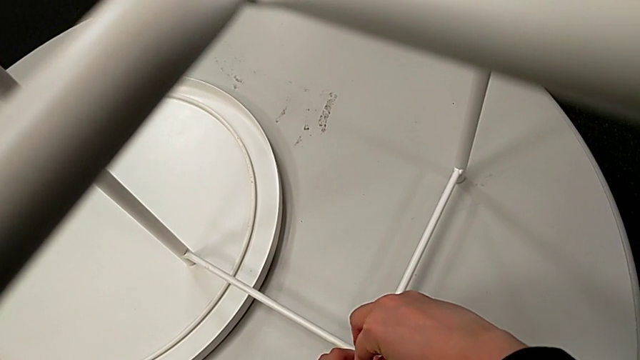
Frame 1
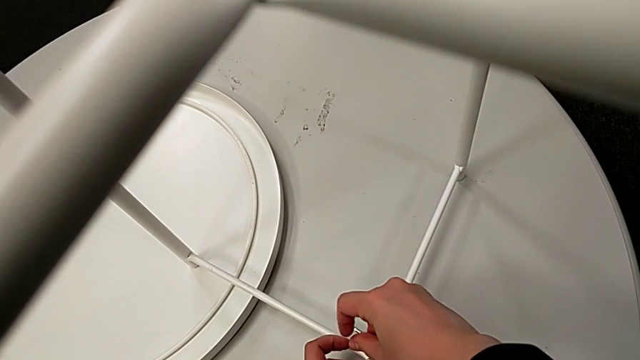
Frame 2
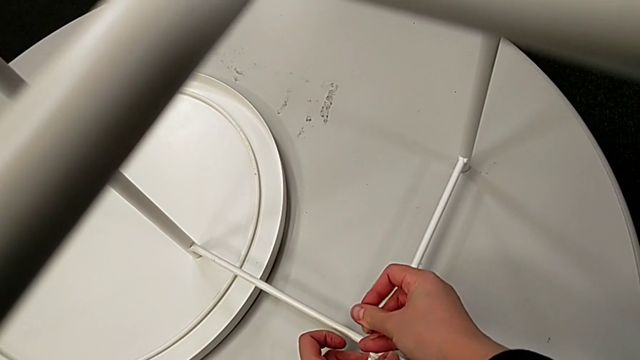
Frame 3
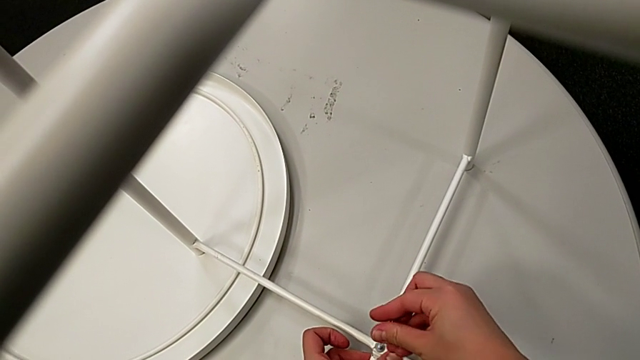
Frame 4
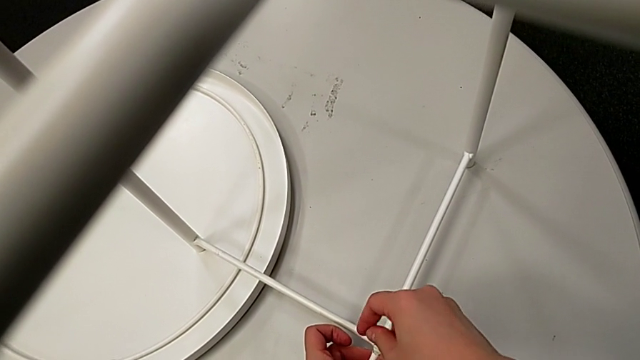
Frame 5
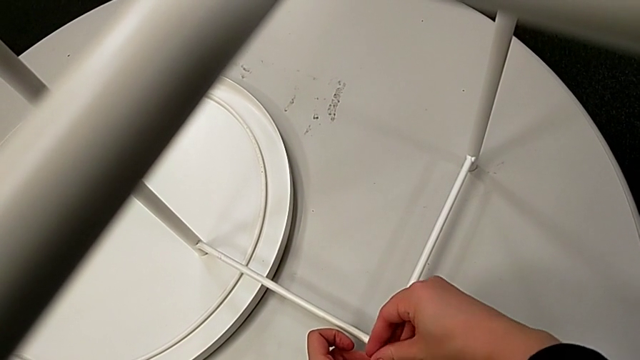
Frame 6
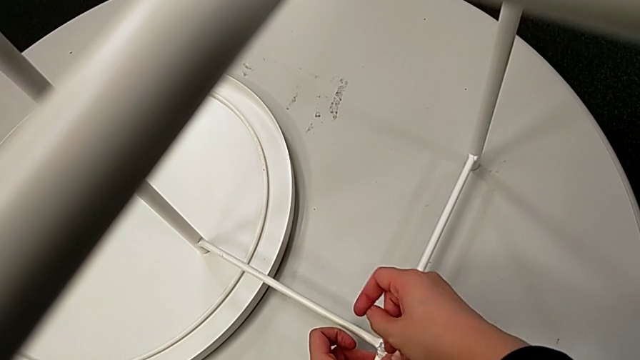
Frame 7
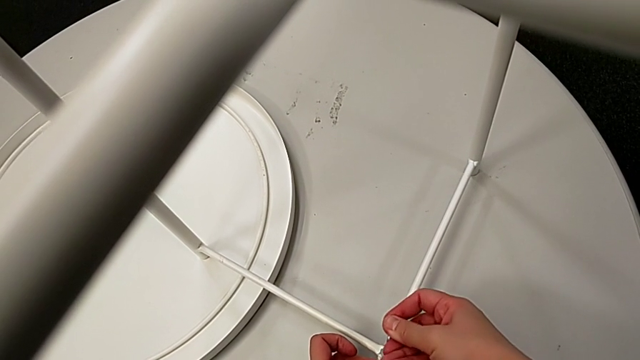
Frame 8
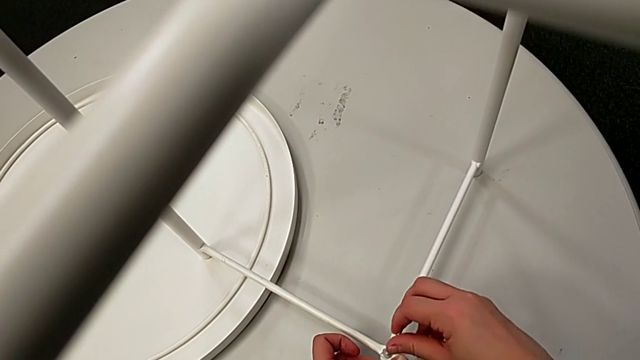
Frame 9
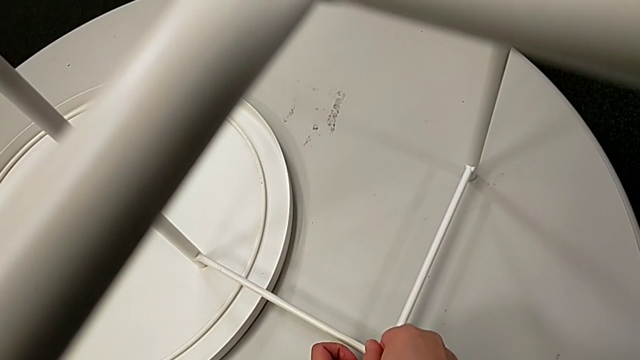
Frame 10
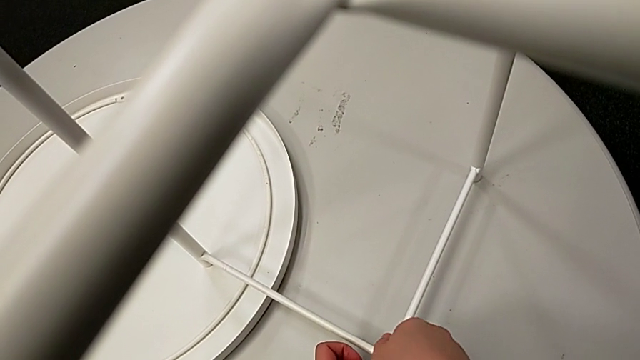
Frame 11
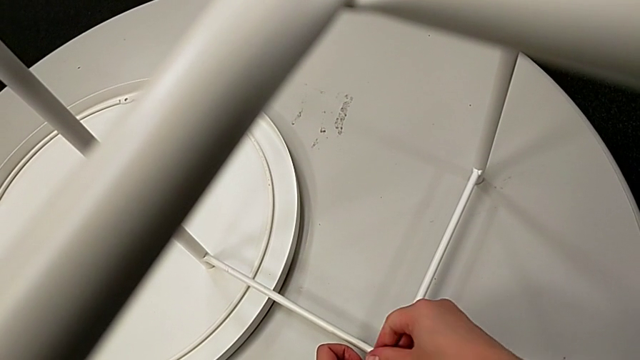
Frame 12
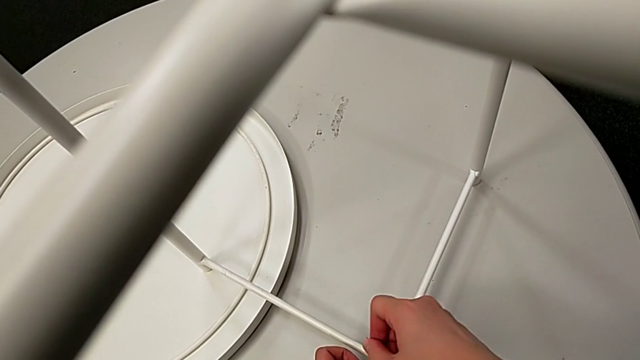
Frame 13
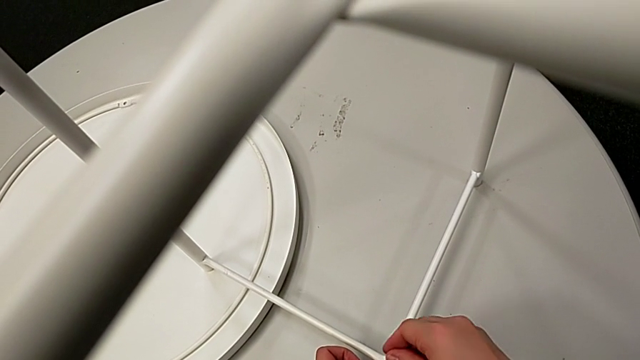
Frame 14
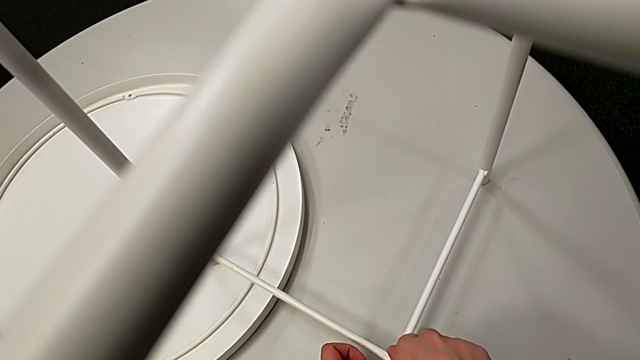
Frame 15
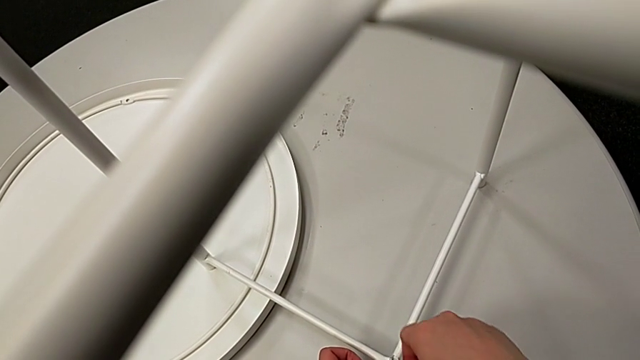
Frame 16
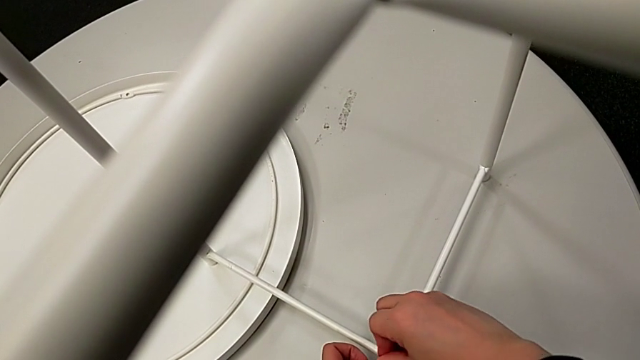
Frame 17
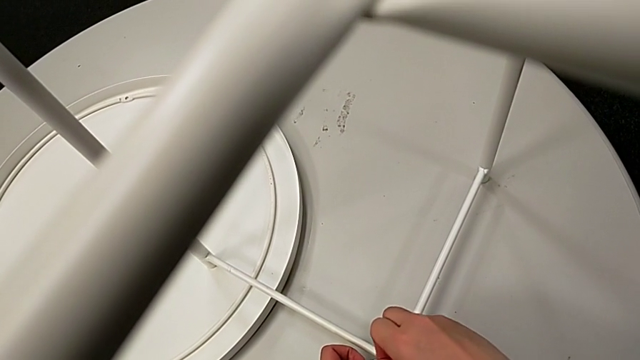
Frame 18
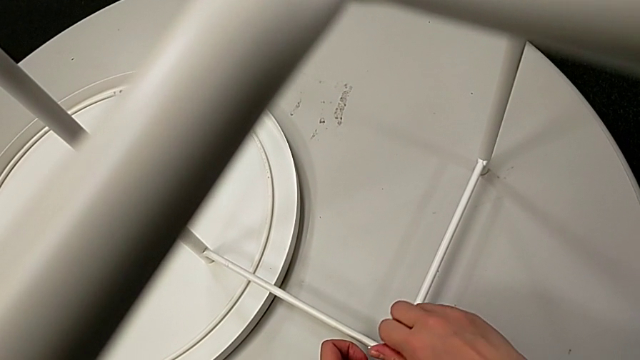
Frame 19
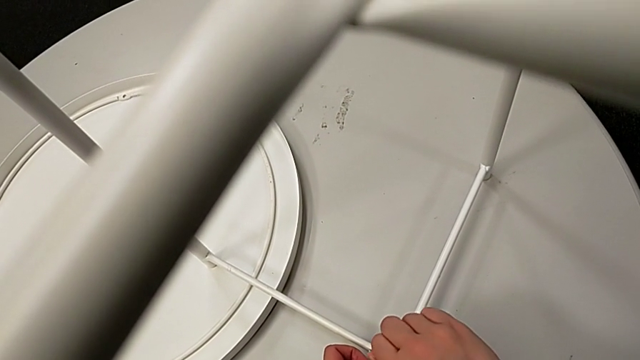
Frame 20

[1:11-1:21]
The camera wearer is screwing the second hex socket head into the leg of the table. They keep screwing the second hex socket head and withdraw the Allen wrench.

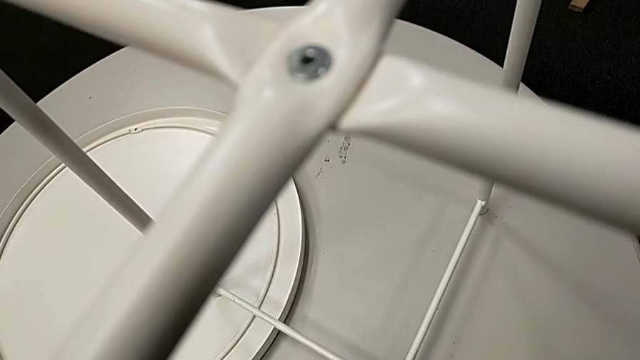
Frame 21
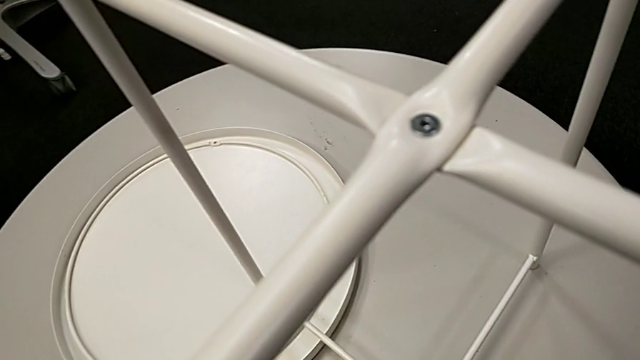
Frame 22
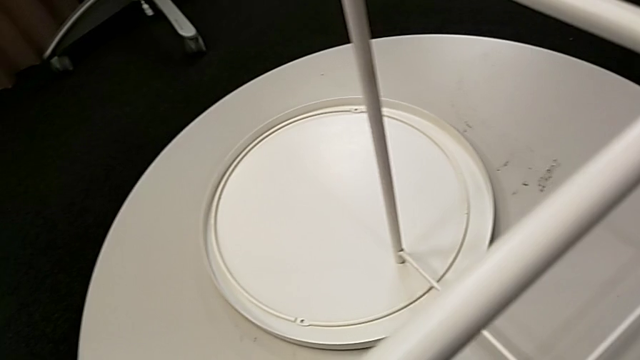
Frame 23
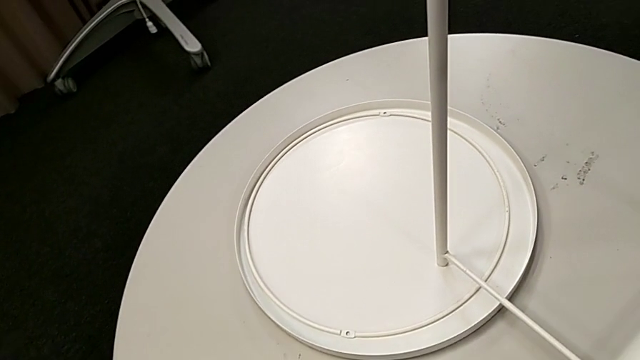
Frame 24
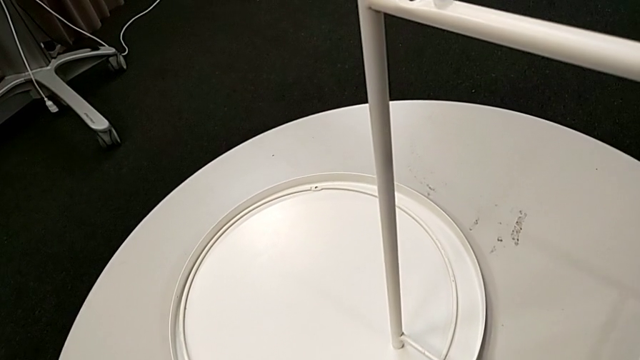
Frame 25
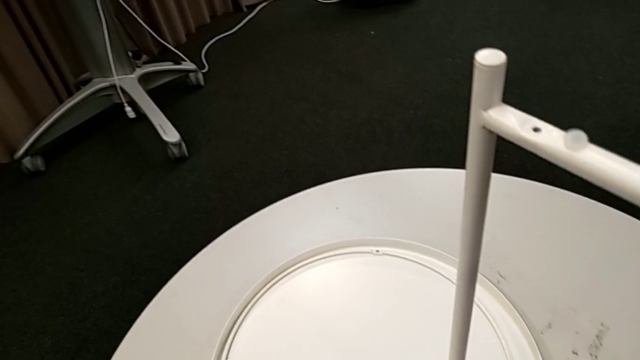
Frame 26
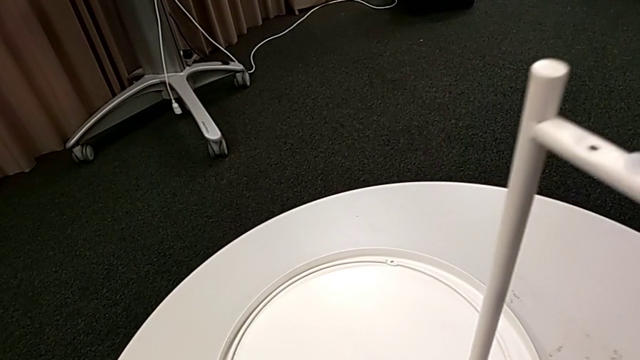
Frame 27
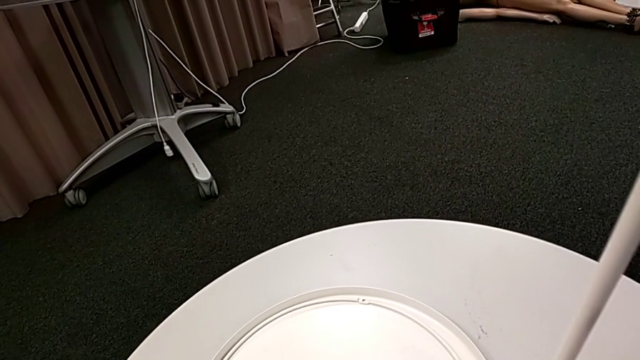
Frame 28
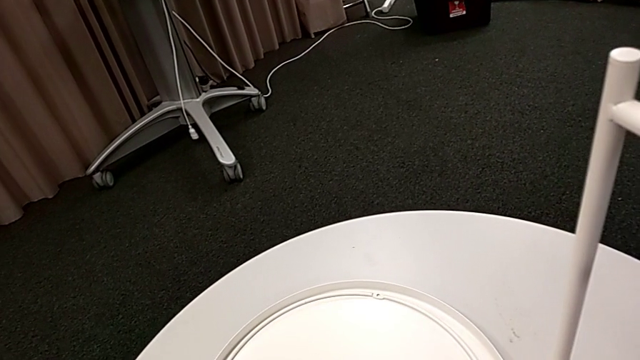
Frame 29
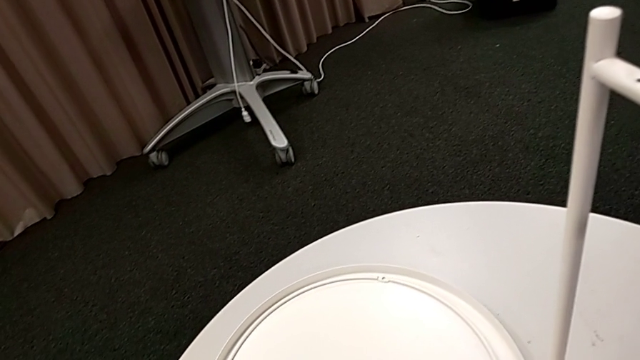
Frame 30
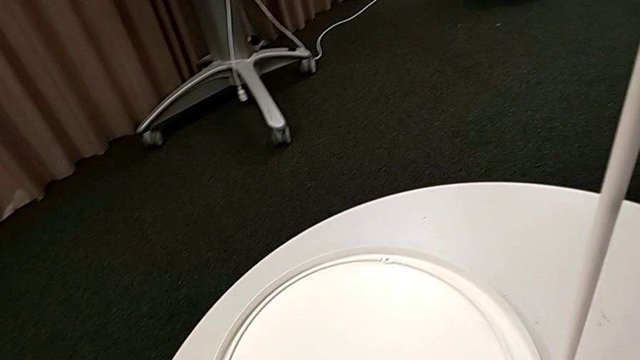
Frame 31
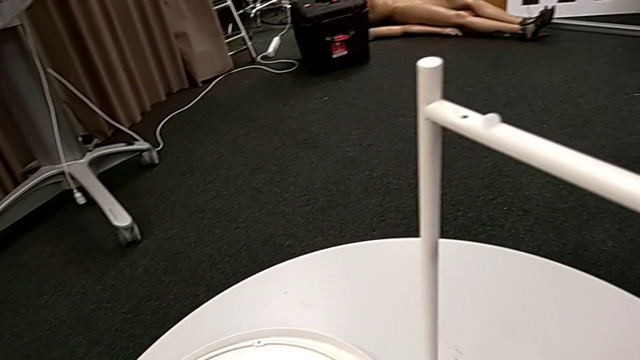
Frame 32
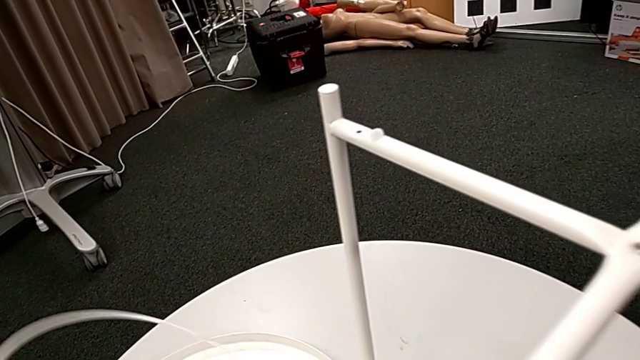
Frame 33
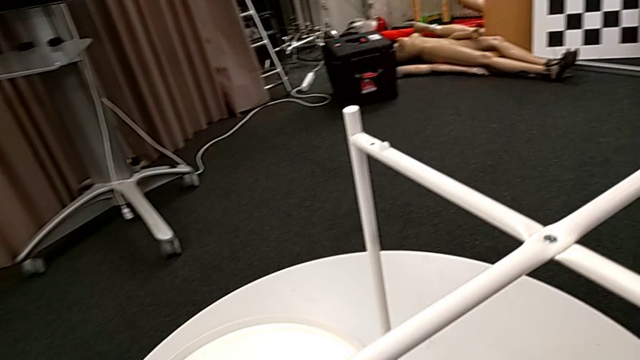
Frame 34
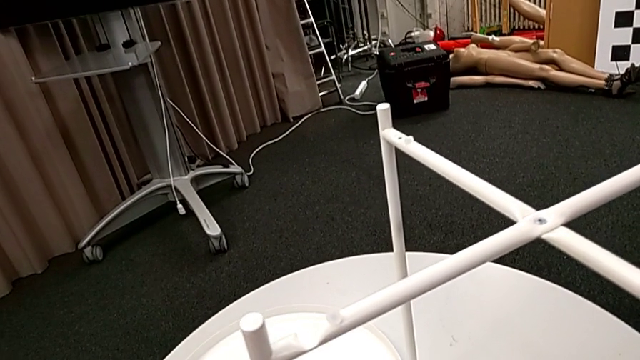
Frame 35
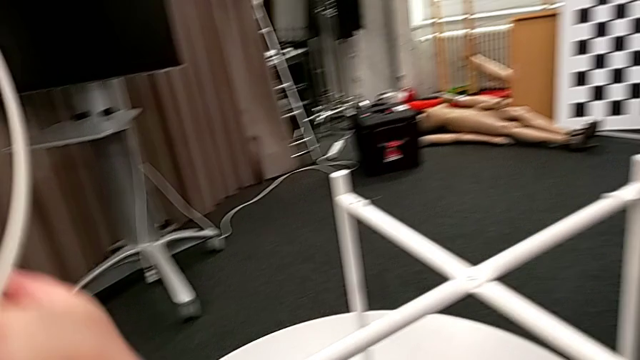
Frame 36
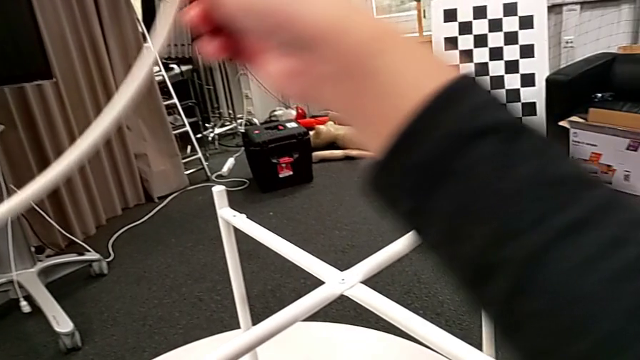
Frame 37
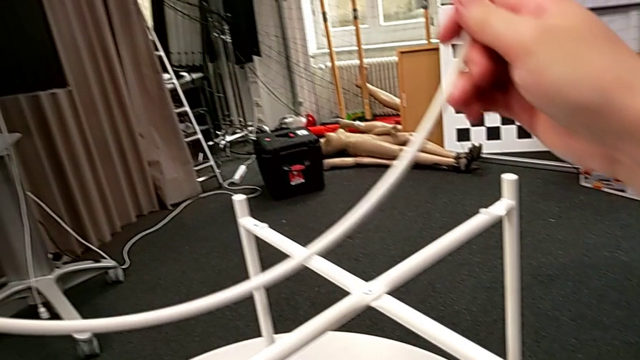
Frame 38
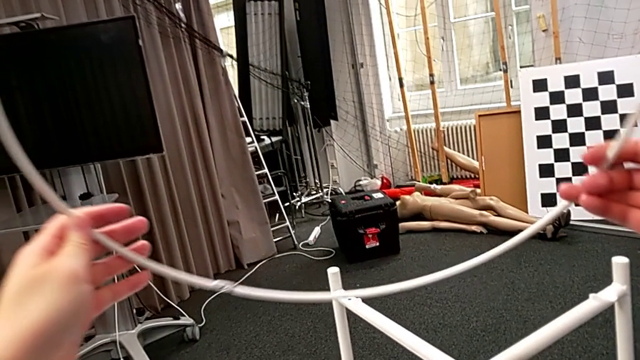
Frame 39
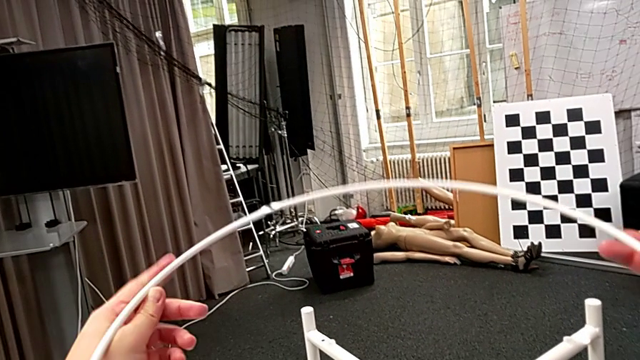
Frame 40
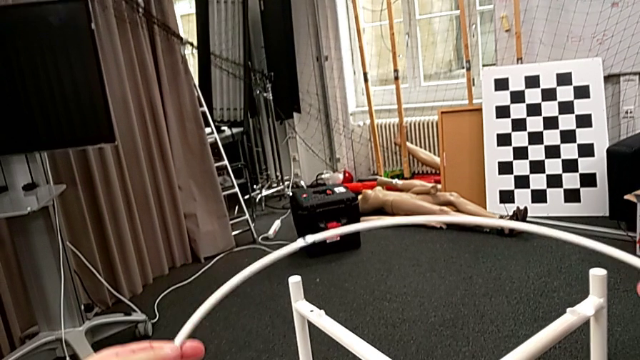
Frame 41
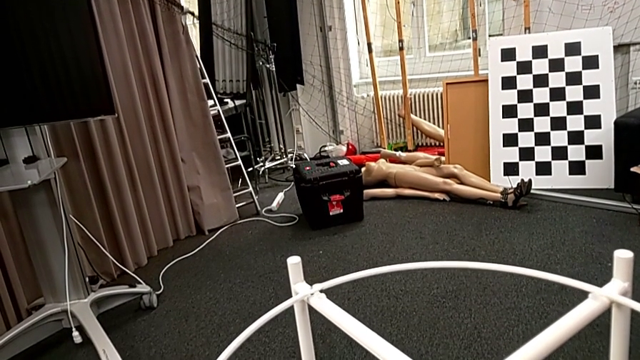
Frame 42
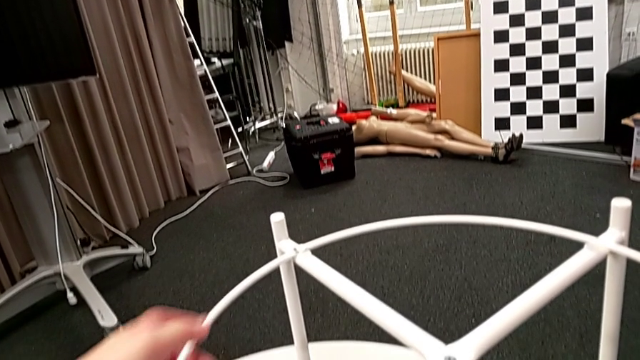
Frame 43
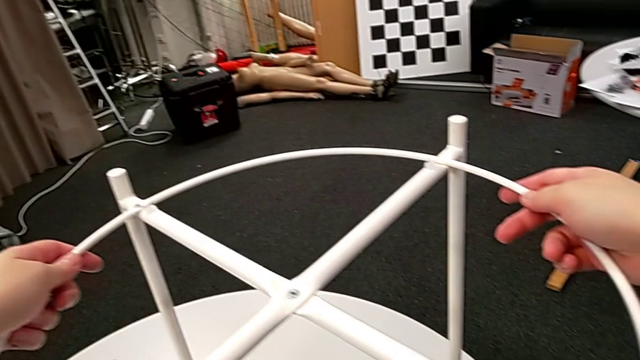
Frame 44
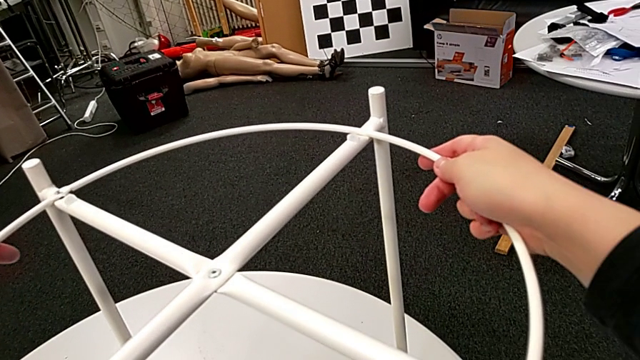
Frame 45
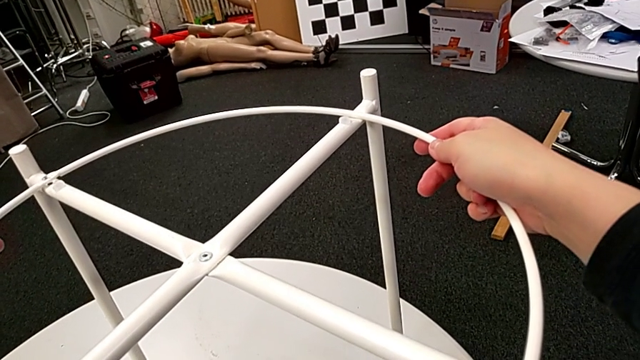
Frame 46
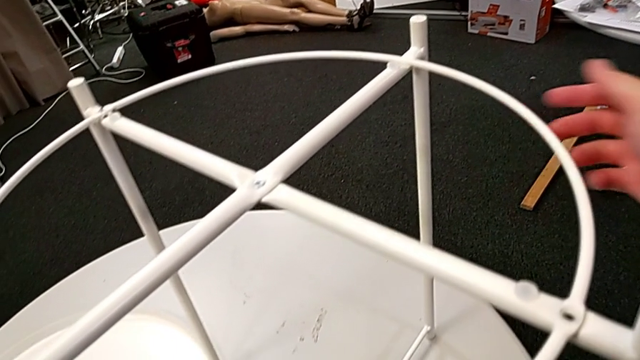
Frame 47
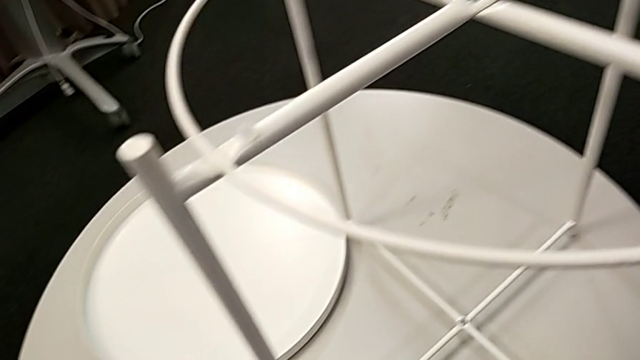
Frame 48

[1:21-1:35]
The camera wearer is assembling the circle of the table. They place the Allen wrench, slide the leg, grab the circle, lift it, place it and align it.
